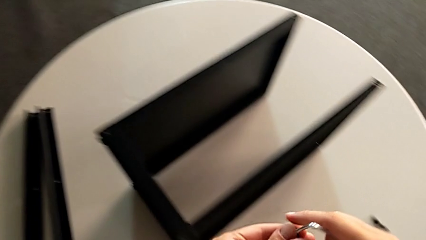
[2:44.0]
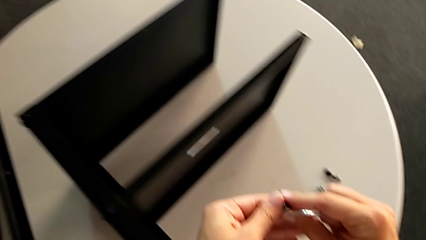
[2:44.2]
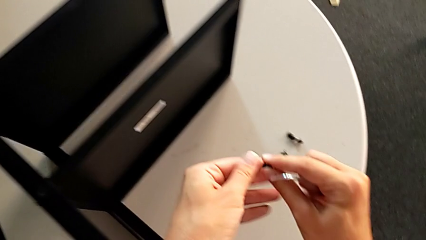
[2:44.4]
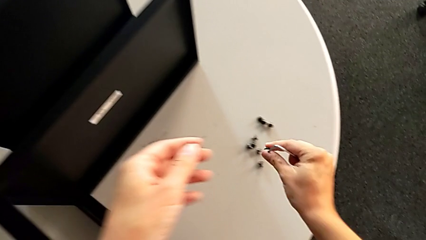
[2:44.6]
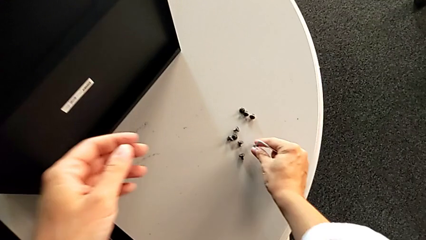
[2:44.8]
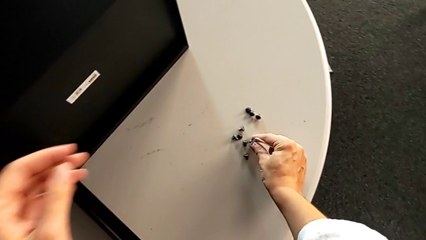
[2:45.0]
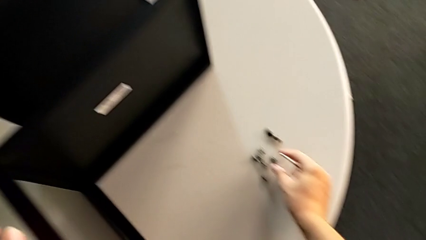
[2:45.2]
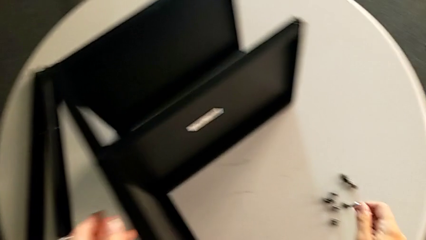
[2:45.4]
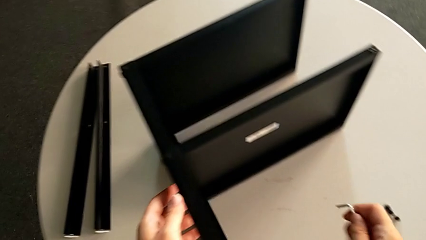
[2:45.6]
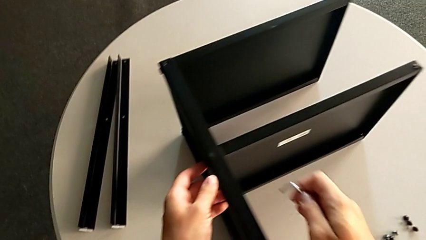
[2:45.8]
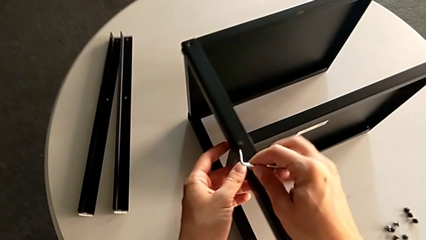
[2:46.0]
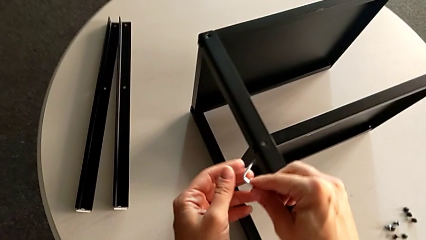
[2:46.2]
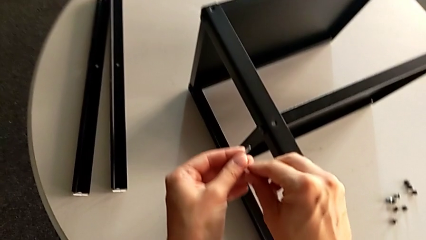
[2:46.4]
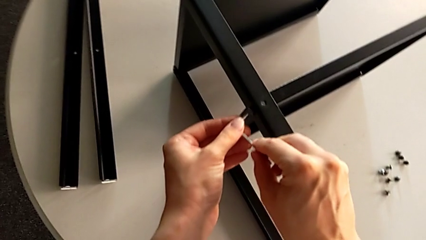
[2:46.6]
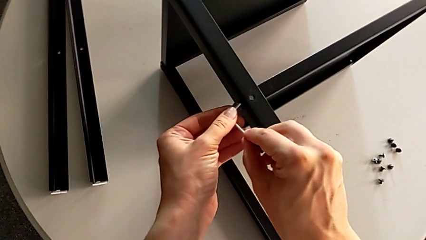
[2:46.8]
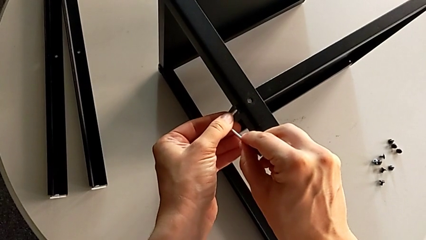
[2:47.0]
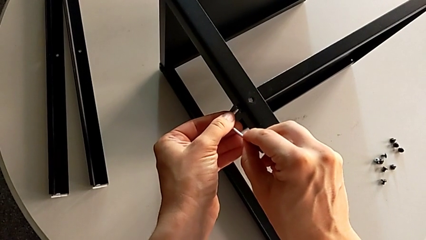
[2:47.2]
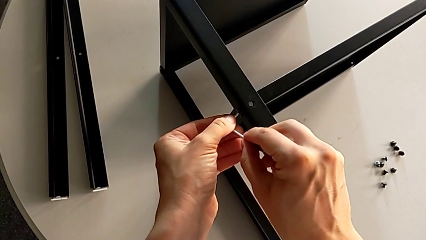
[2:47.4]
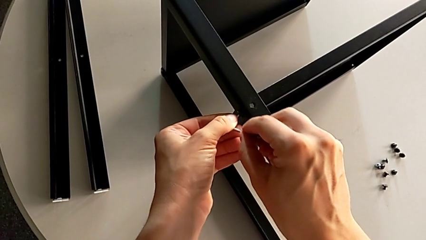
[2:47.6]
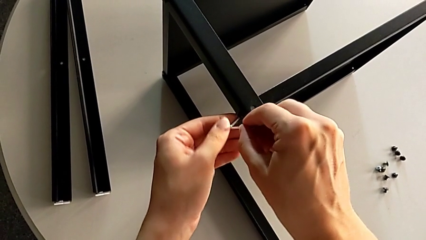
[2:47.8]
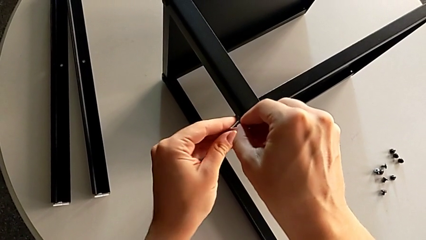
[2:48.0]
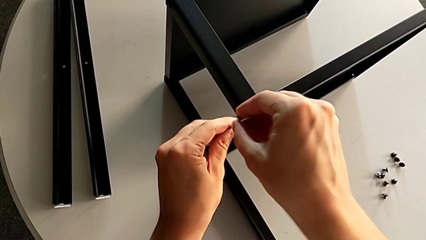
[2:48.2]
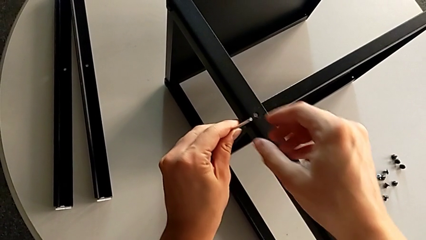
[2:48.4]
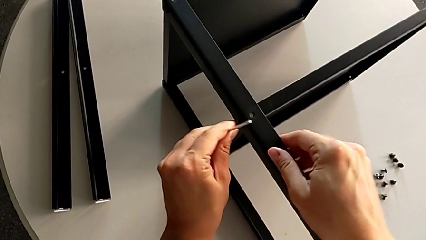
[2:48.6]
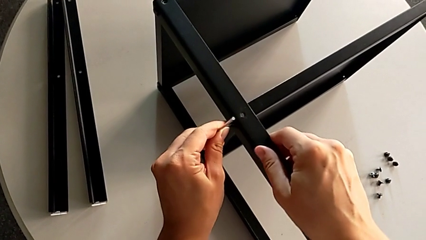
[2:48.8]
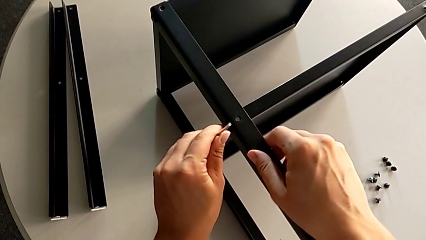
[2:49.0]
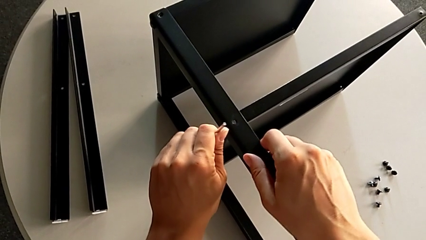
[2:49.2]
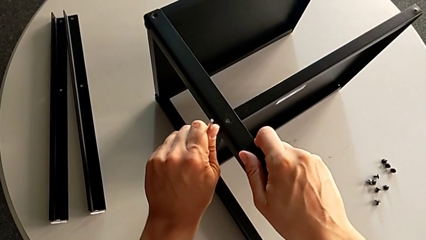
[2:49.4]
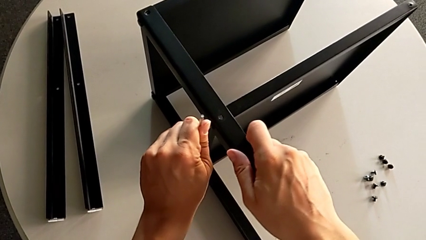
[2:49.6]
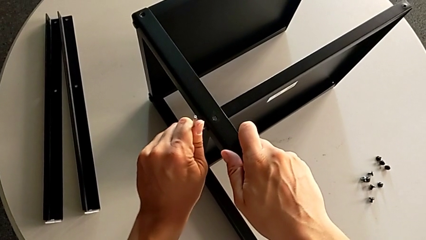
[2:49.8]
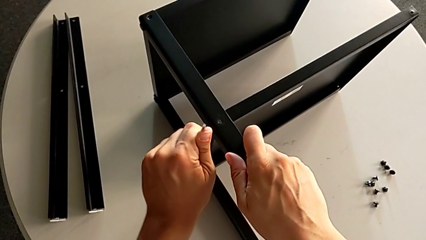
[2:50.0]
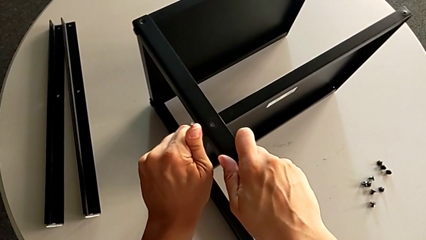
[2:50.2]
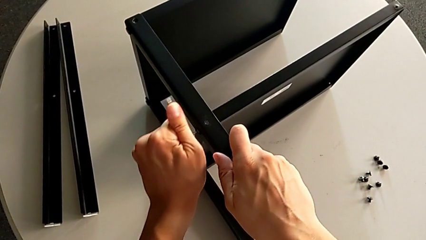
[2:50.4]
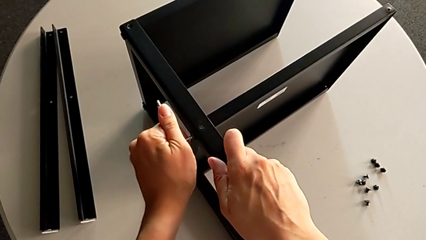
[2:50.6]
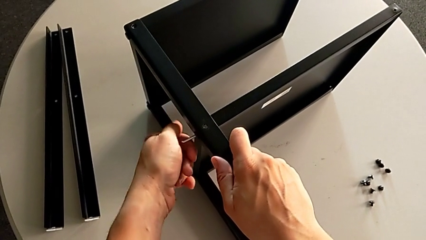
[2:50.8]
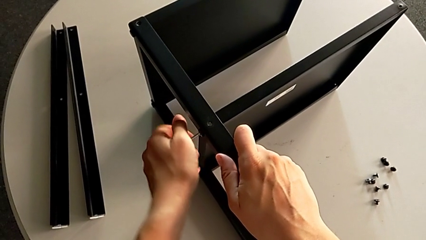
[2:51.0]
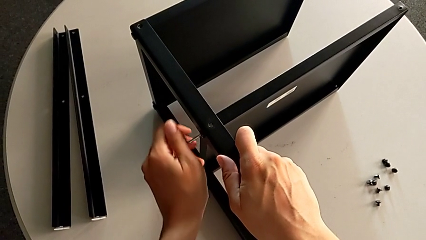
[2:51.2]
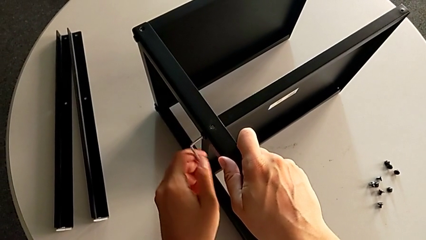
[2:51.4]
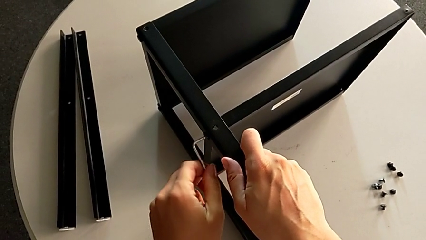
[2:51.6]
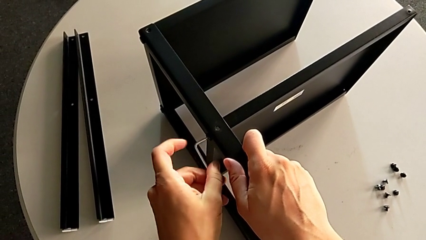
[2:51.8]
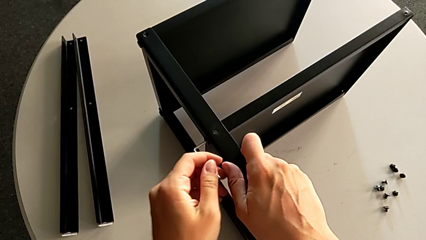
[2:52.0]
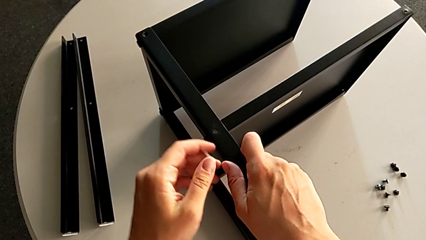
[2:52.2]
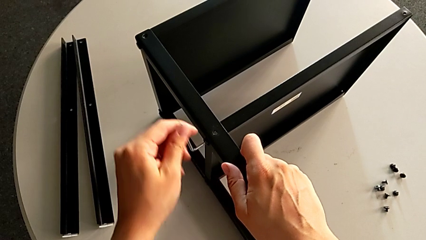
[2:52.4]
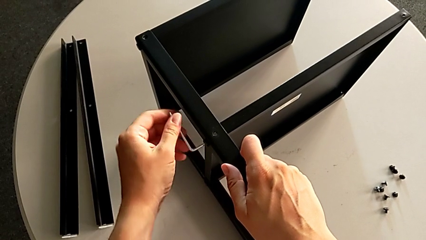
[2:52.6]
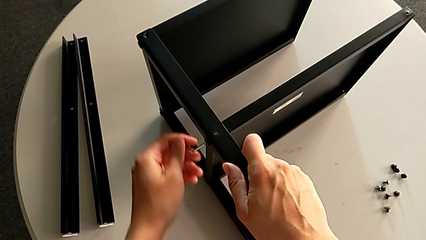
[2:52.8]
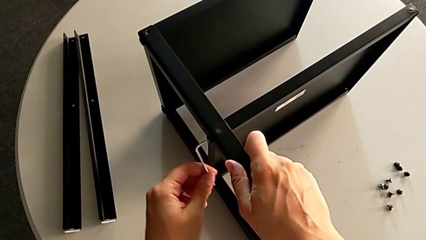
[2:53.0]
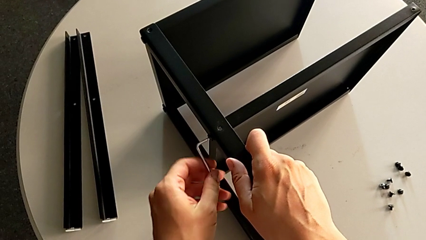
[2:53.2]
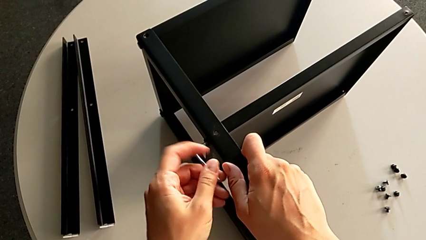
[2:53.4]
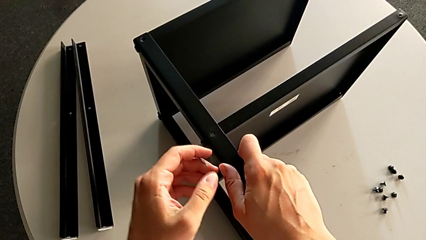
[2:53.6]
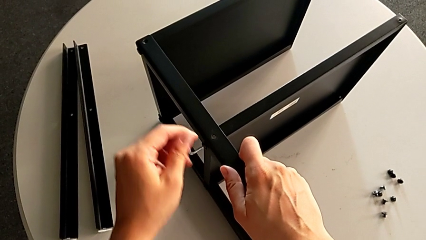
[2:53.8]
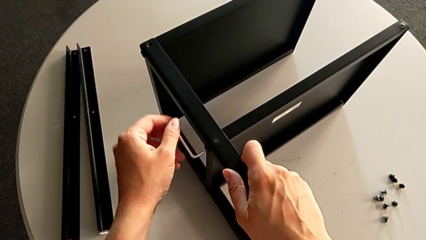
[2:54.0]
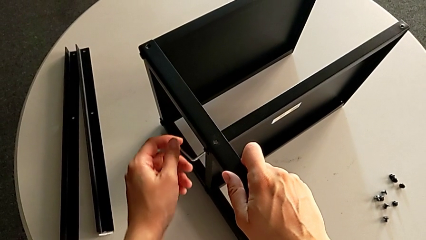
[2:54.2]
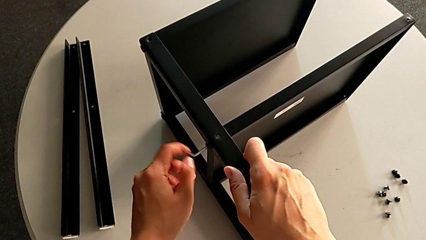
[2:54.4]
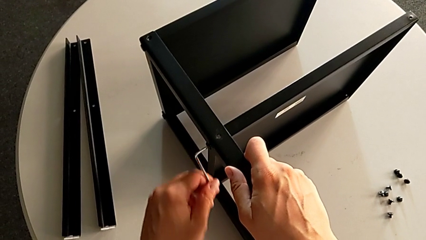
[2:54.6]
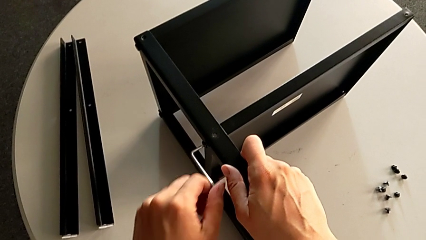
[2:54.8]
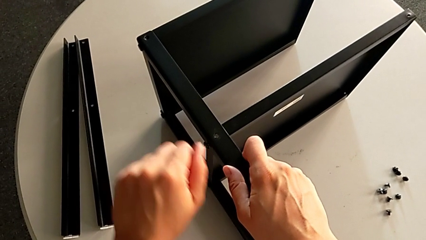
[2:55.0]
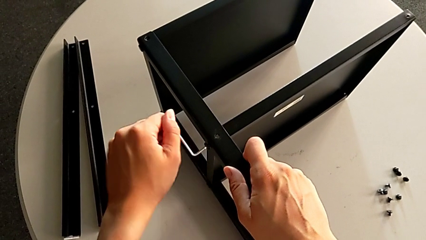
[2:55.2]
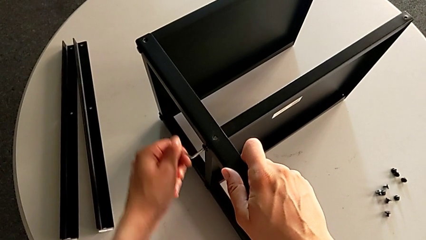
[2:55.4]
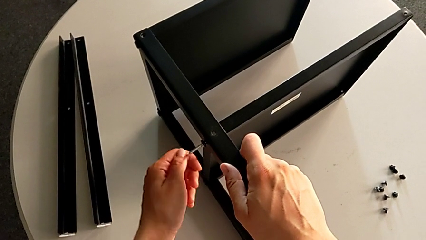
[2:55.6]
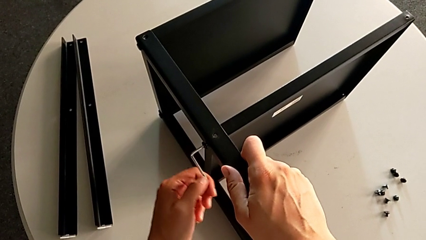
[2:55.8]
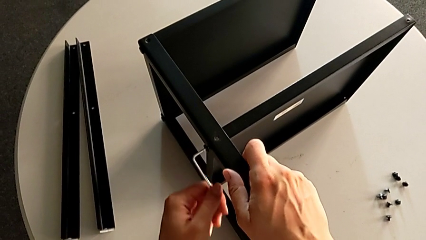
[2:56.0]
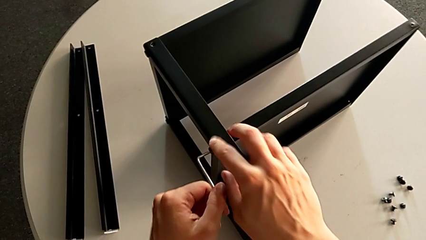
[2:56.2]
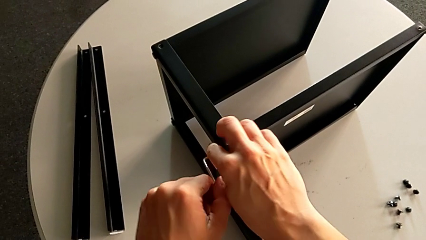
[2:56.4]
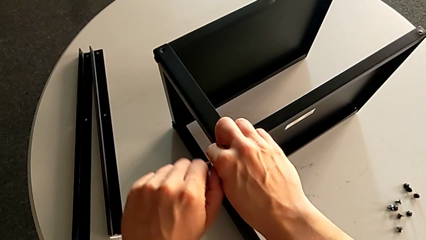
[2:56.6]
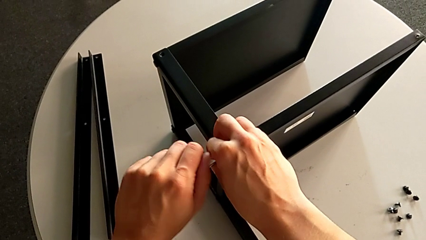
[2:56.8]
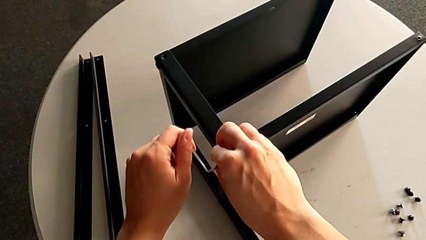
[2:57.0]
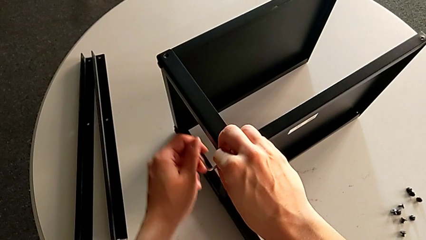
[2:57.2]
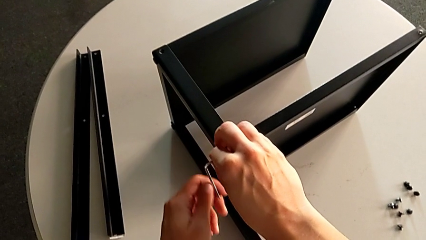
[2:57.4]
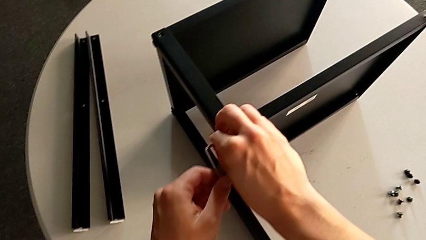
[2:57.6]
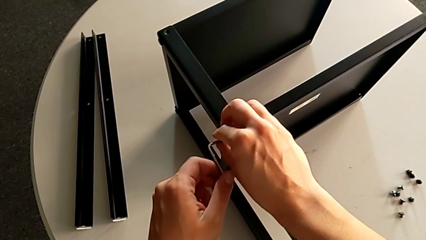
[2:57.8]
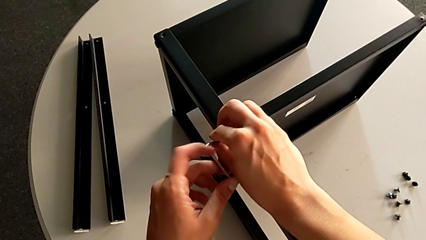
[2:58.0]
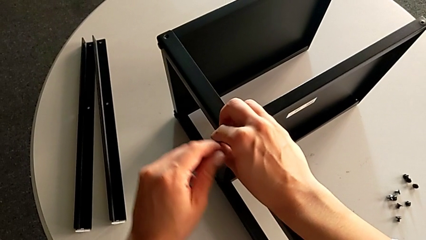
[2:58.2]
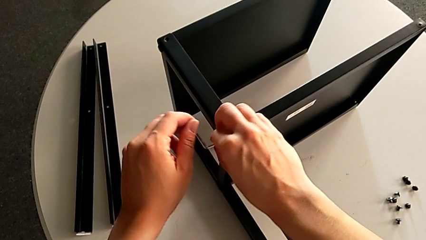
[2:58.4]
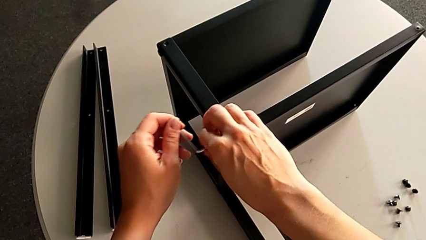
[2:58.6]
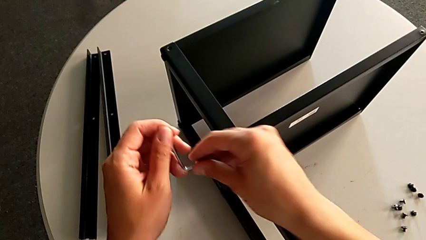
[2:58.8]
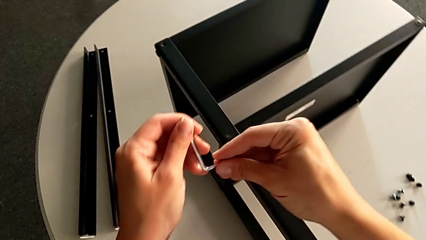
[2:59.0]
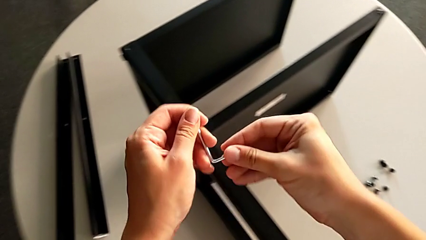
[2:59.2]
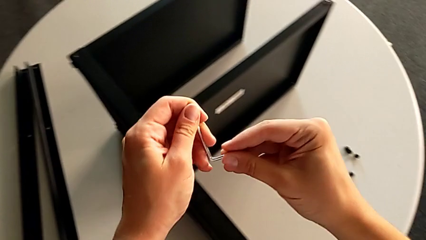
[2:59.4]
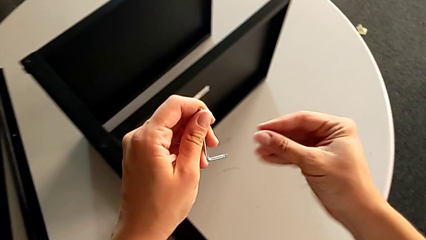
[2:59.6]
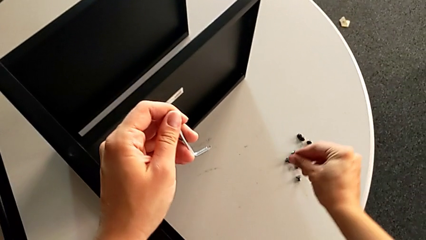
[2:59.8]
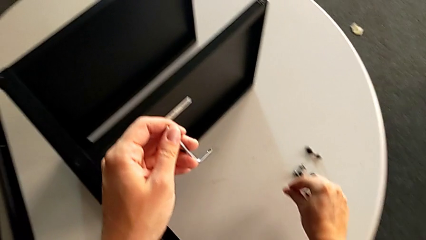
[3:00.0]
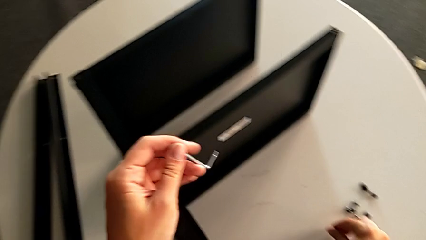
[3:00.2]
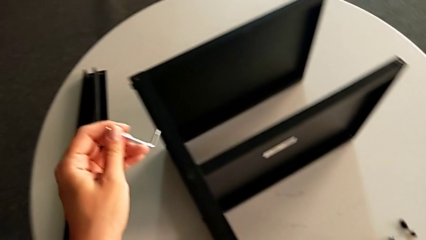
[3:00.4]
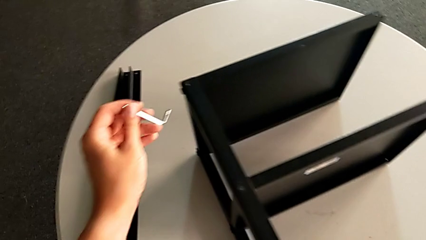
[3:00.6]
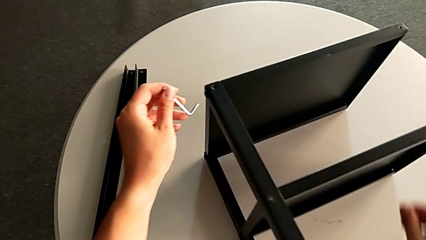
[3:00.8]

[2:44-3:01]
The camera wearer is unscrewing the third leg. They place the hex socket head, approach it, insert the Allen wrench, unscrew the hex socket head, disassemble it twice, place it with the right hand and approach it with the left hand.
